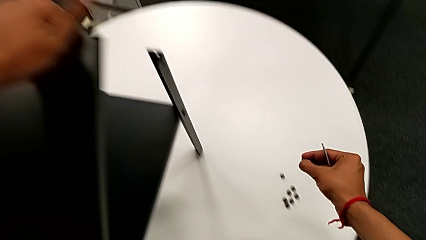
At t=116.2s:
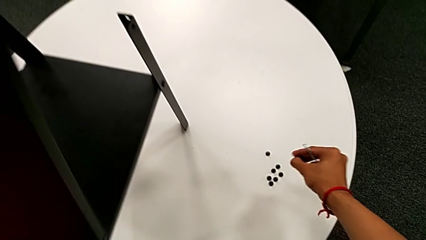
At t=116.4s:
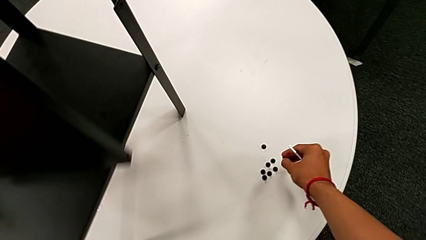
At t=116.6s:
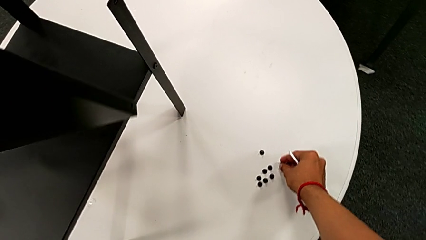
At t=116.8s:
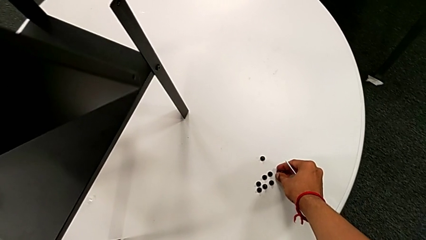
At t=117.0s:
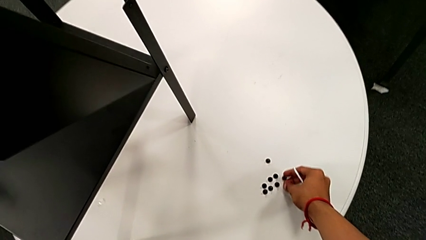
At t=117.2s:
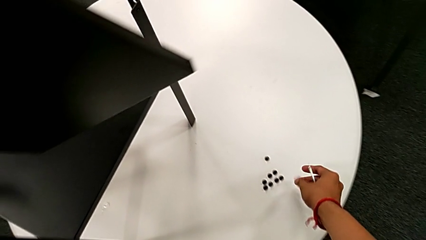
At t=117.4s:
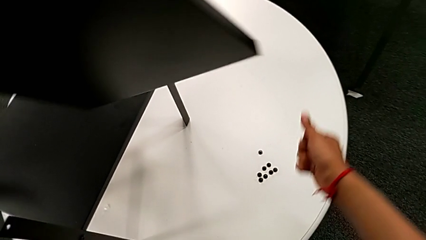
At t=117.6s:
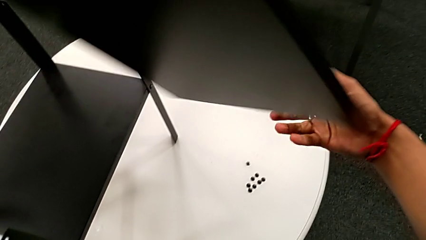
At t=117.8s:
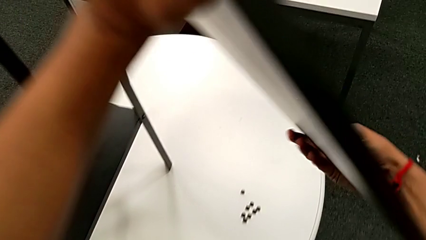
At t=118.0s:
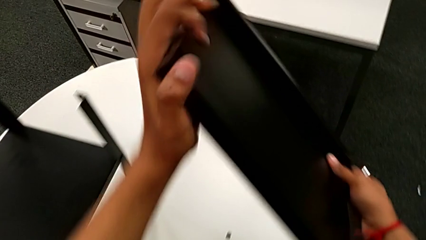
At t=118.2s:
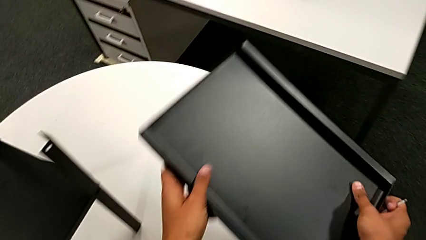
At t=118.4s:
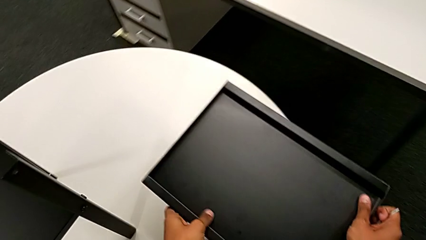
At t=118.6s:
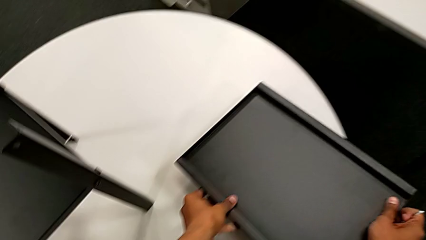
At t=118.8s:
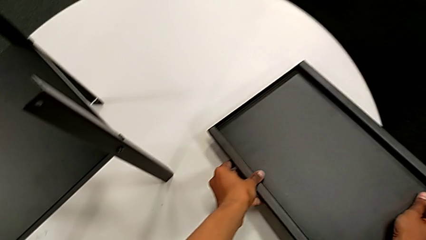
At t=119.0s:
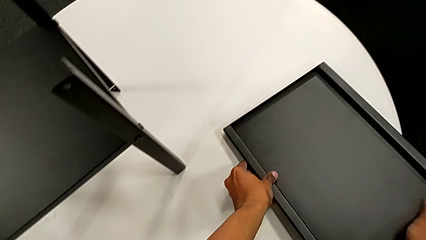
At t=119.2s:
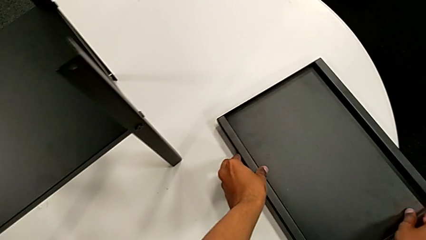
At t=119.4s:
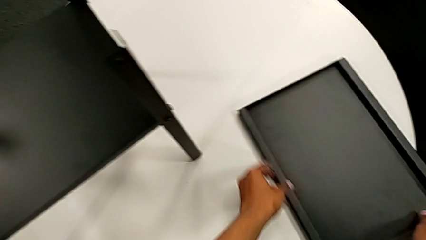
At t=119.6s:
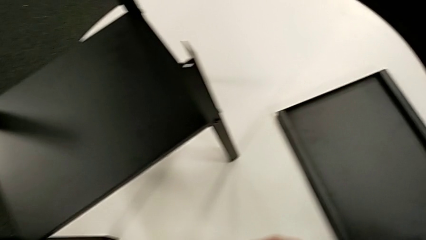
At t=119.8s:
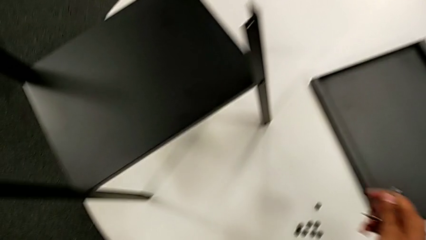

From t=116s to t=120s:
The camera wearer is disassembling the top table. They place the hex socket head and place the top tray.

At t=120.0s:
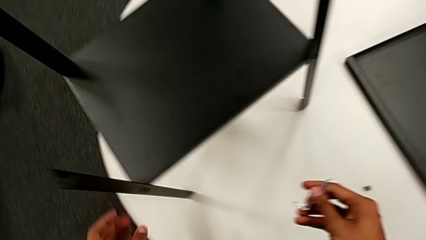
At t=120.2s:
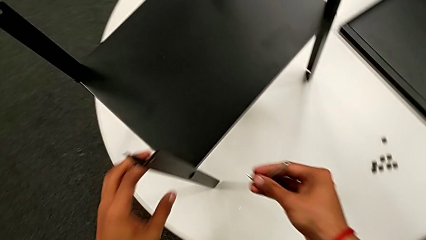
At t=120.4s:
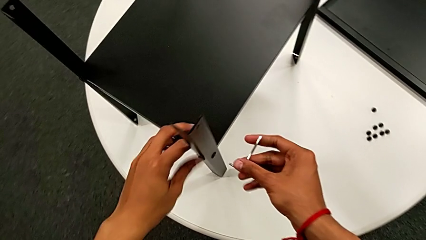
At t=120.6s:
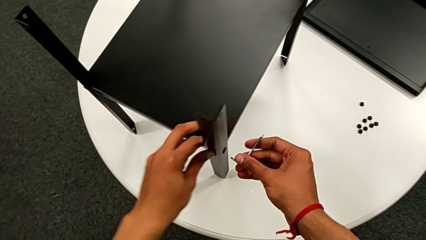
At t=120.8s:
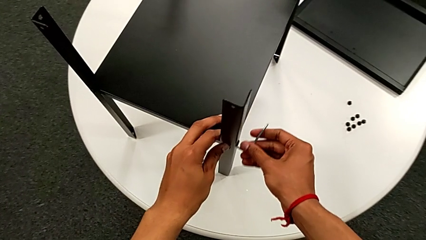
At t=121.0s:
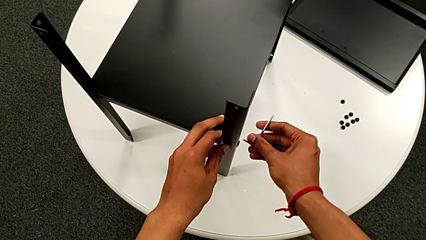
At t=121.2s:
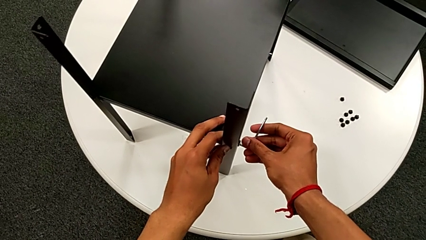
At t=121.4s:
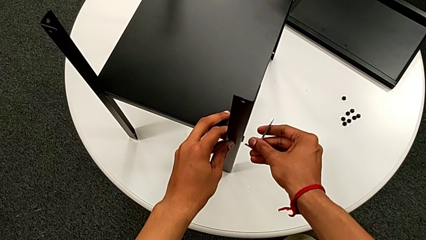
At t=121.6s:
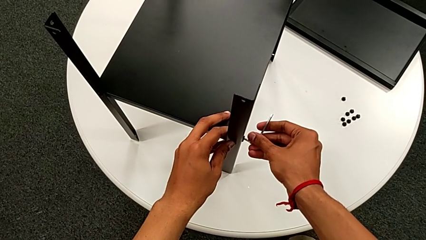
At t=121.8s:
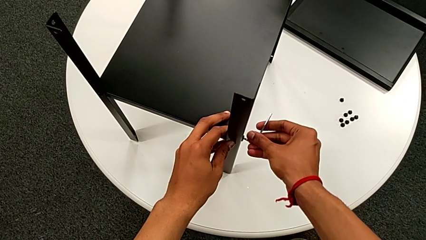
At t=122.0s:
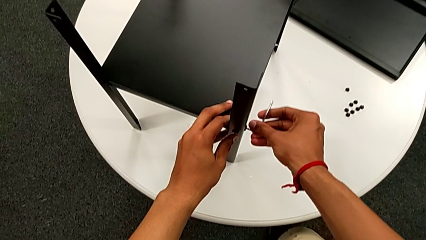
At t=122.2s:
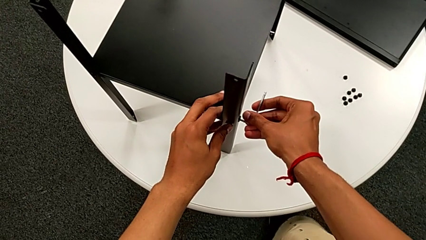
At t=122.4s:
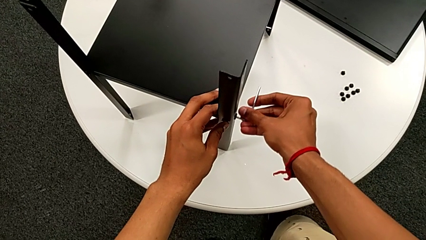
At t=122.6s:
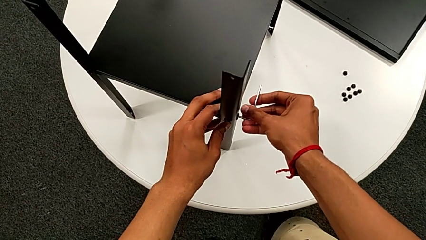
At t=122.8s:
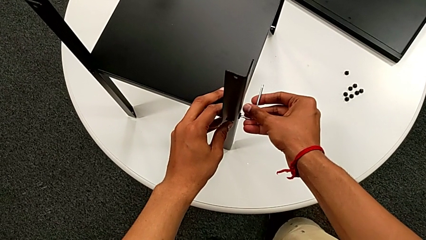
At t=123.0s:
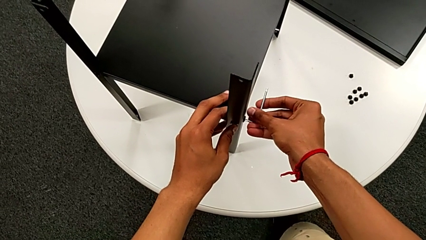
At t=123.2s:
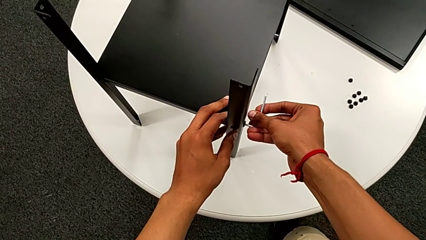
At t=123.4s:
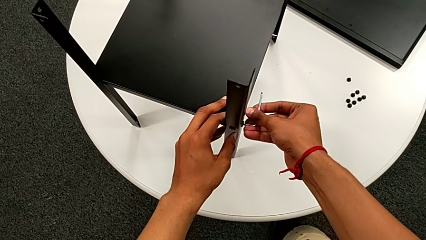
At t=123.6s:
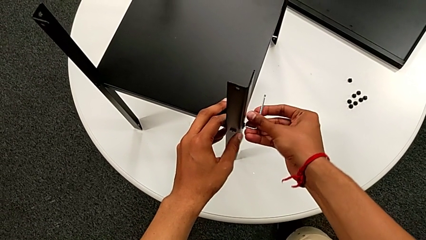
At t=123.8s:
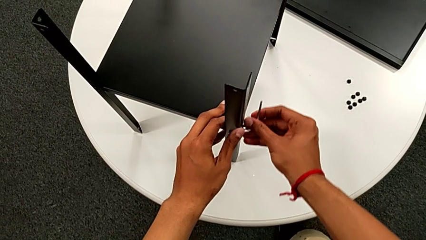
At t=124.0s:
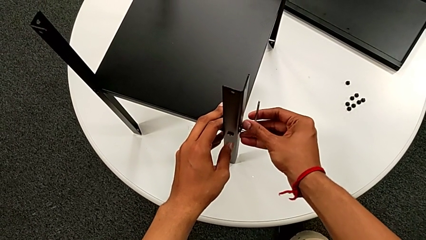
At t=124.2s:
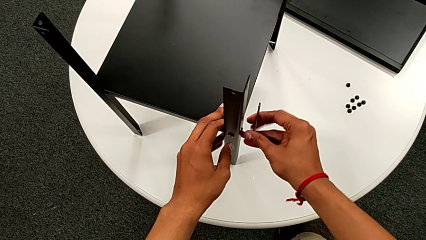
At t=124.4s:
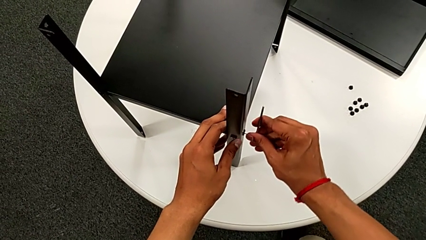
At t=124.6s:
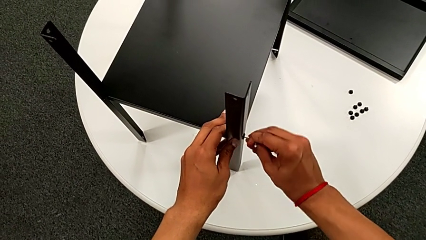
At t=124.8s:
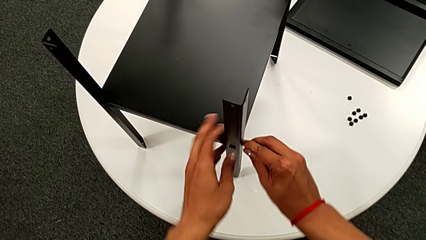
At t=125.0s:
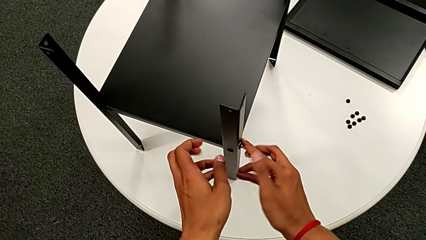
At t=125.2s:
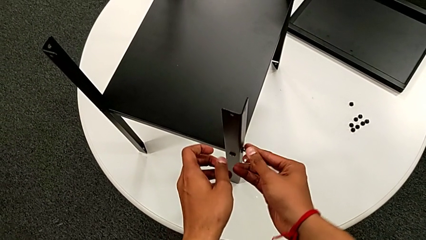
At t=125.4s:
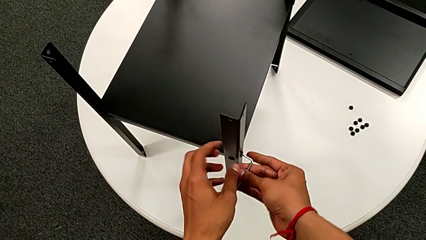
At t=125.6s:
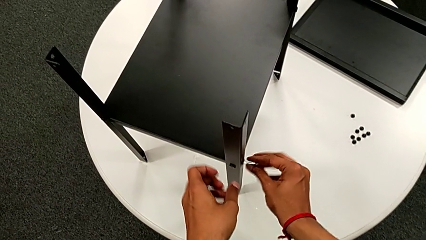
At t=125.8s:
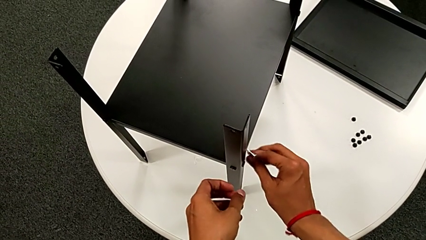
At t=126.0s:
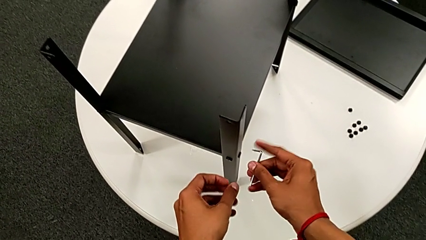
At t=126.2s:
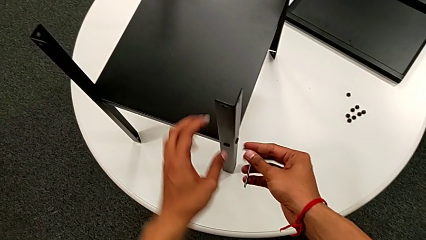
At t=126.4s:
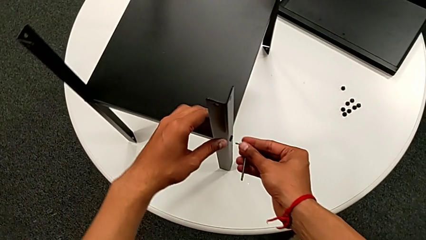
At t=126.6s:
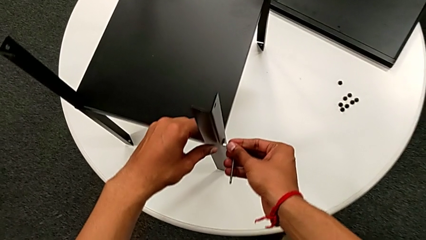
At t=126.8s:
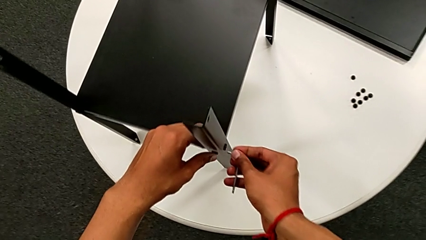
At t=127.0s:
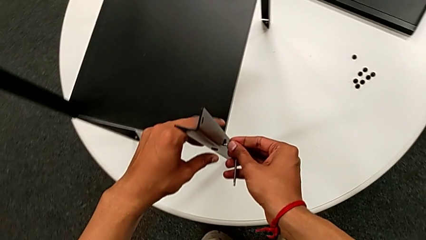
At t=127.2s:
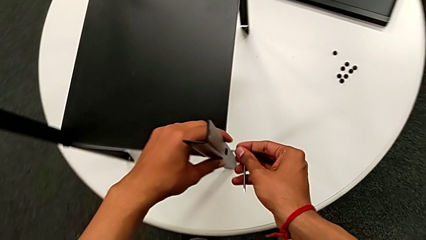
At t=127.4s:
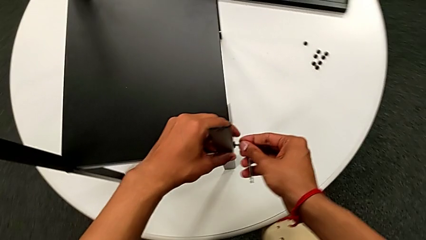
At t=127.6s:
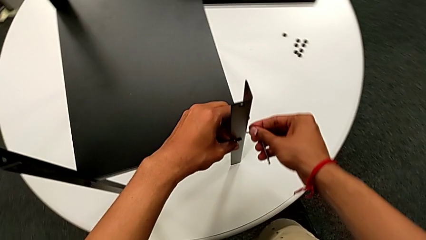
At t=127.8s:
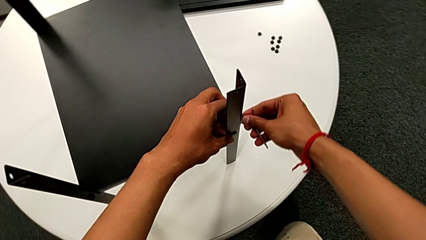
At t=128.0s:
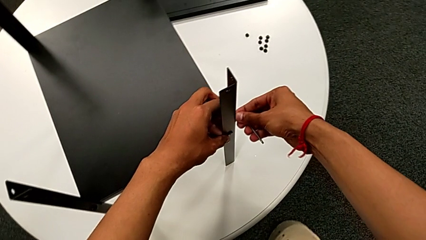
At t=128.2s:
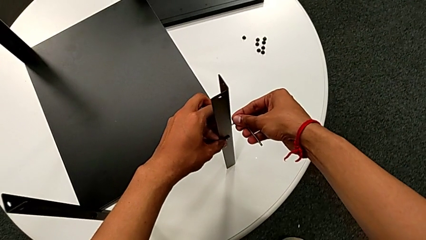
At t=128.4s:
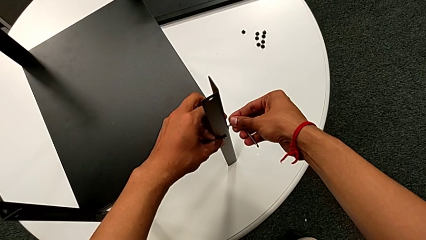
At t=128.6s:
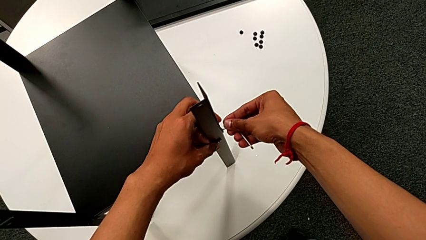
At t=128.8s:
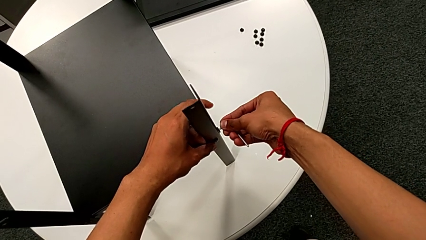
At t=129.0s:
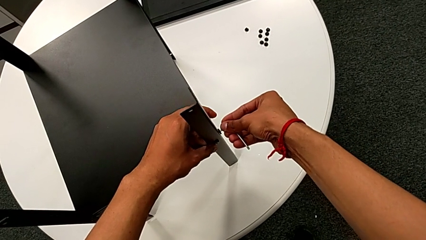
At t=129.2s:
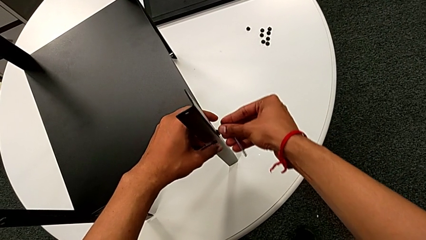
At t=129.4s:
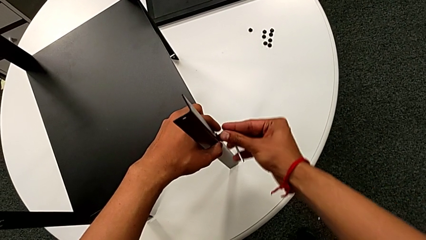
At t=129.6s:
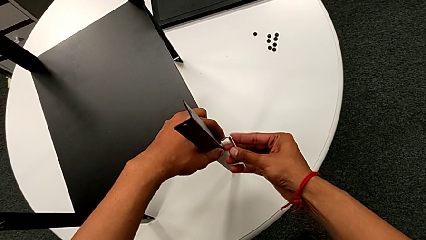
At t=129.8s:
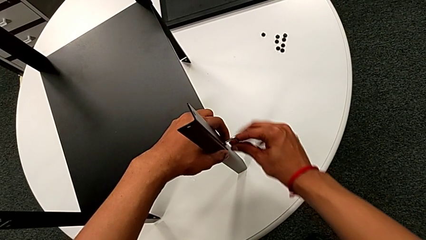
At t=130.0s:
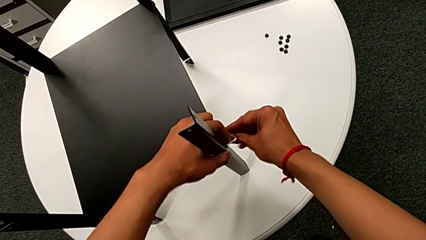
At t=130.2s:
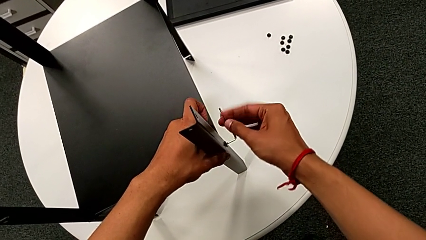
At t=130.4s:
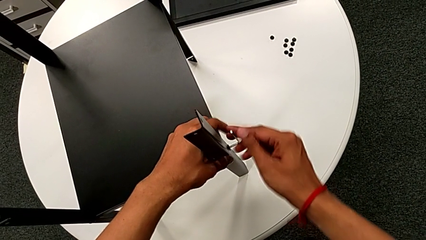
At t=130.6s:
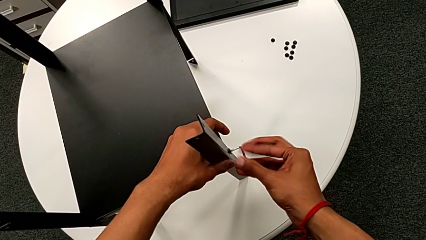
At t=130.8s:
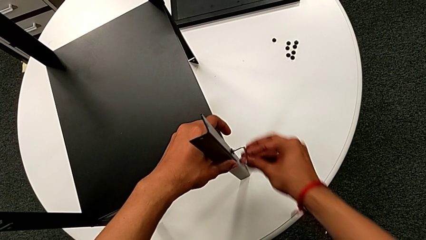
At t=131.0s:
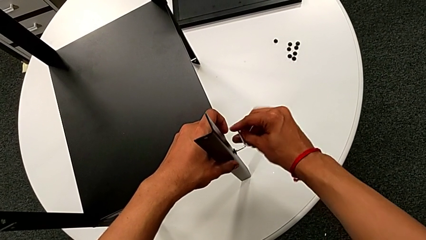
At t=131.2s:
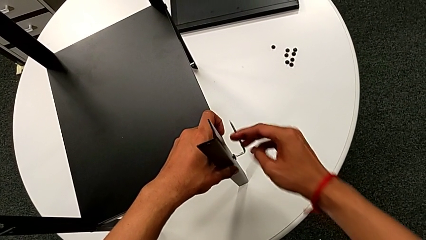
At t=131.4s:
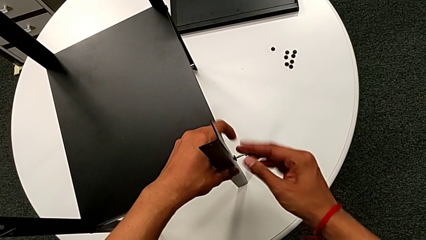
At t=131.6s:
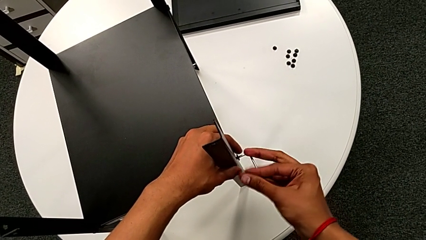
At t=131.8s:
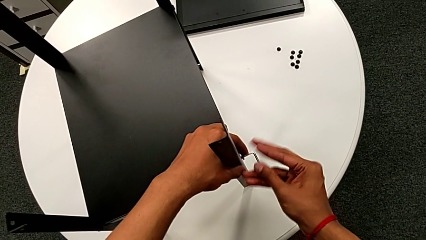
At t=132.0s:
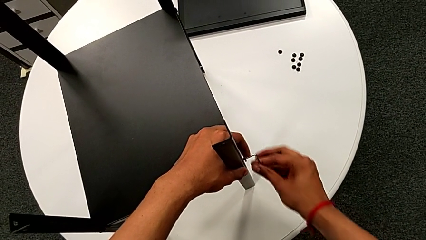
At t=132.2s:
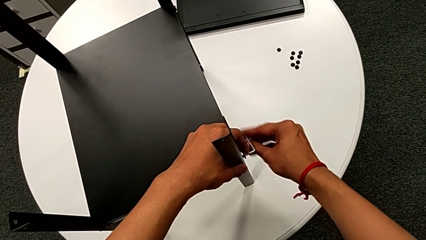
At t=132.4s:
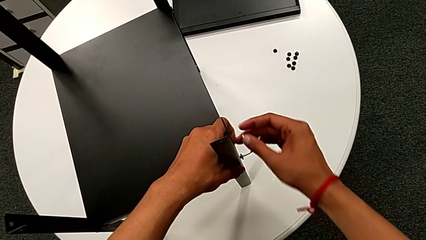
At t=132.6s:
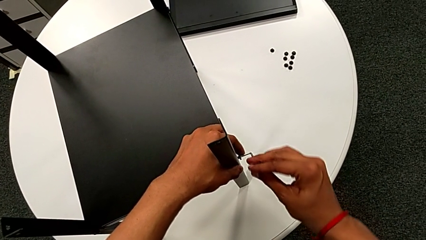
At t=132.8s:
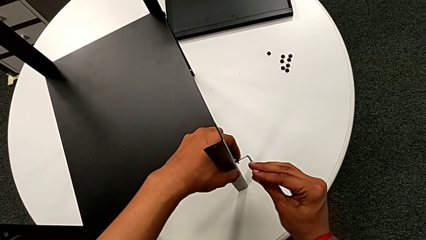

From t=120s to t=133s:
The camera wearer is disassembling the first leg. They insert the hex socket head and unscrew it.
